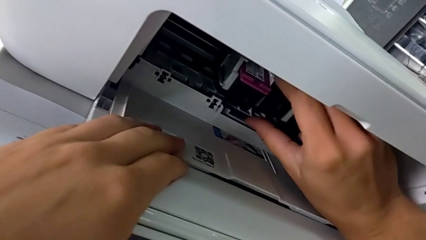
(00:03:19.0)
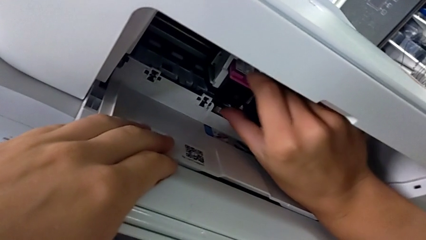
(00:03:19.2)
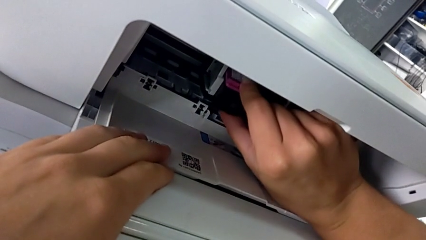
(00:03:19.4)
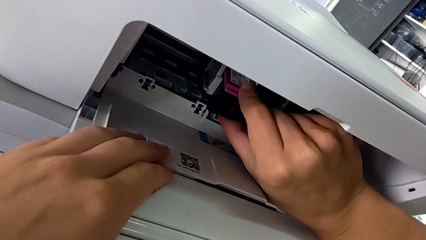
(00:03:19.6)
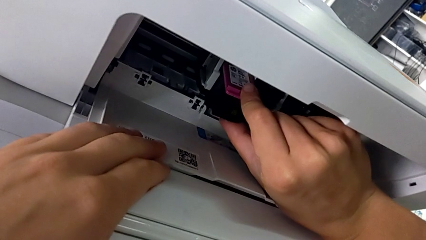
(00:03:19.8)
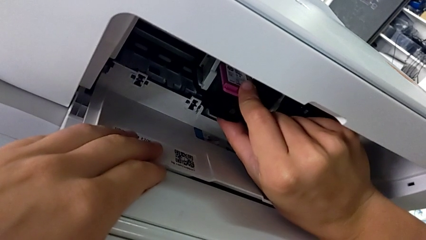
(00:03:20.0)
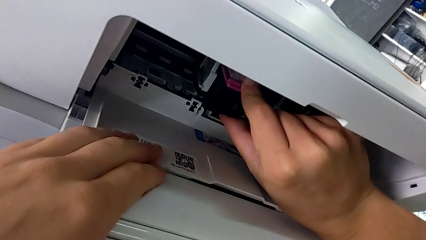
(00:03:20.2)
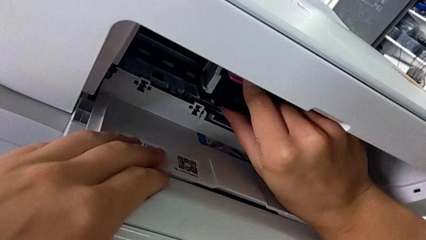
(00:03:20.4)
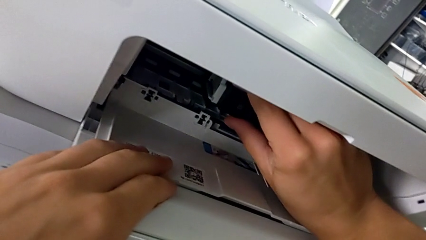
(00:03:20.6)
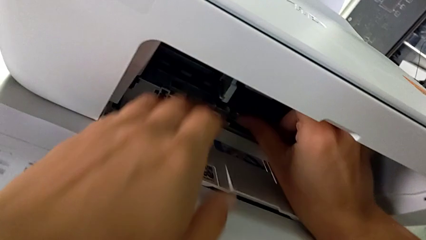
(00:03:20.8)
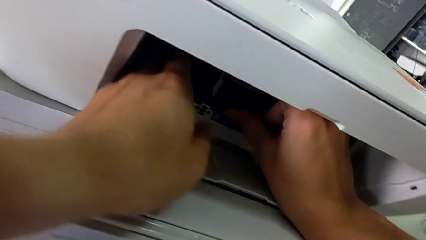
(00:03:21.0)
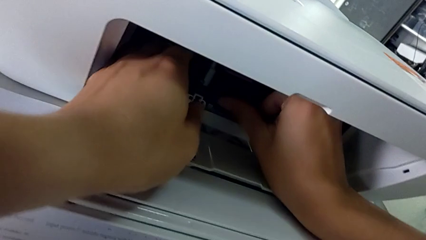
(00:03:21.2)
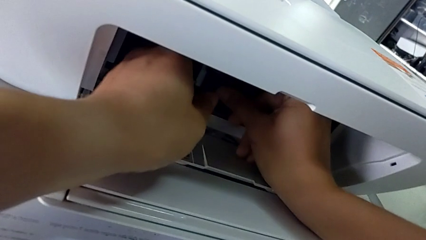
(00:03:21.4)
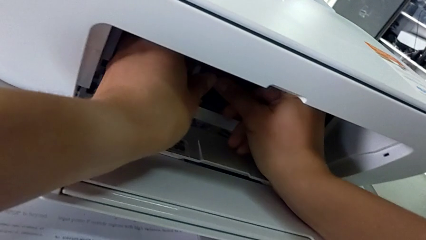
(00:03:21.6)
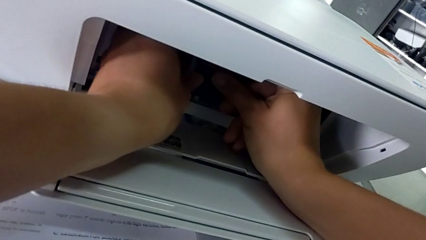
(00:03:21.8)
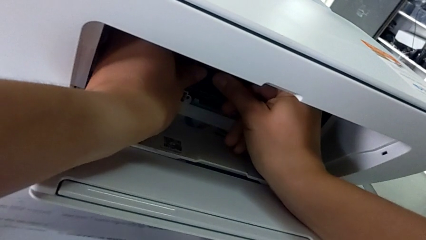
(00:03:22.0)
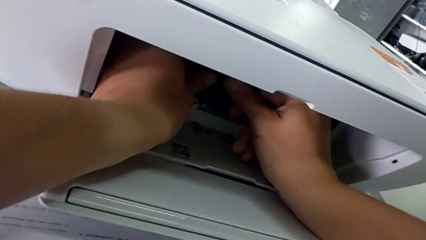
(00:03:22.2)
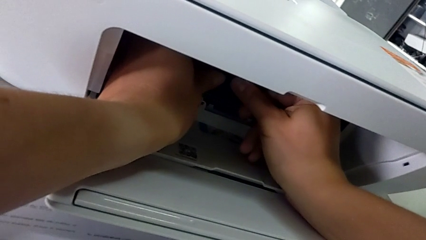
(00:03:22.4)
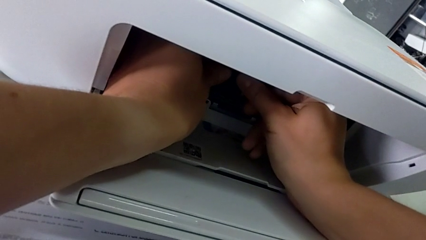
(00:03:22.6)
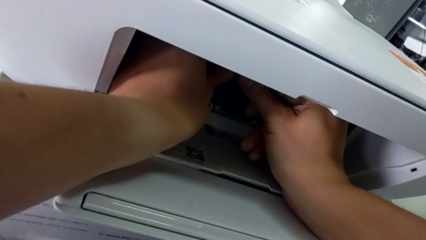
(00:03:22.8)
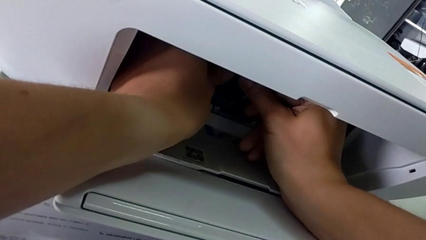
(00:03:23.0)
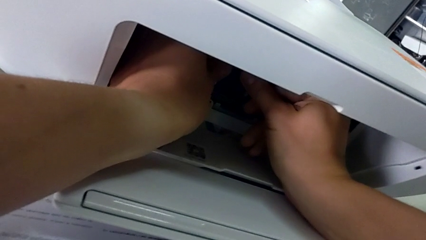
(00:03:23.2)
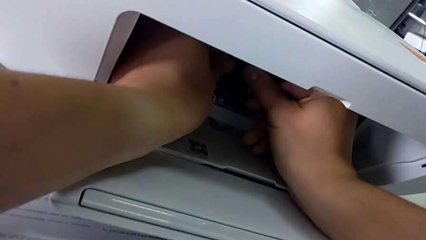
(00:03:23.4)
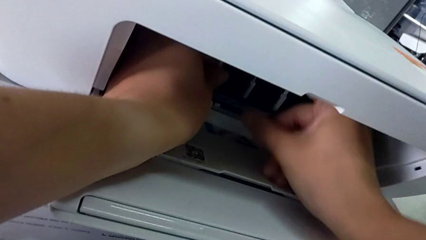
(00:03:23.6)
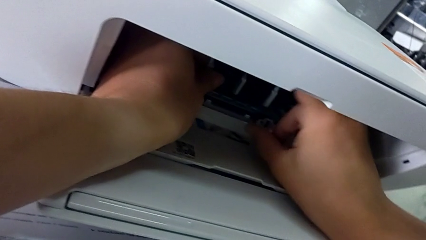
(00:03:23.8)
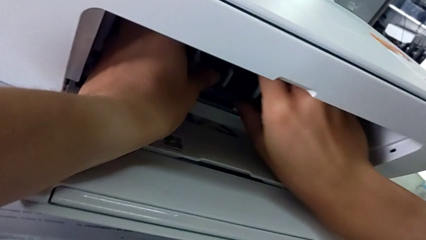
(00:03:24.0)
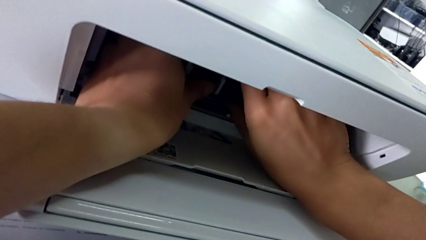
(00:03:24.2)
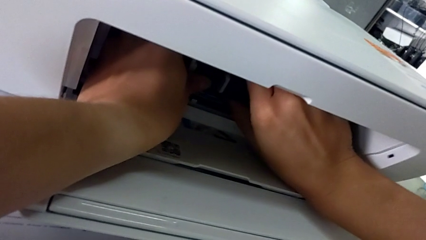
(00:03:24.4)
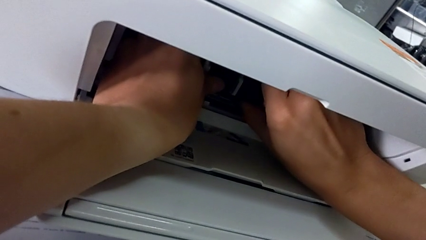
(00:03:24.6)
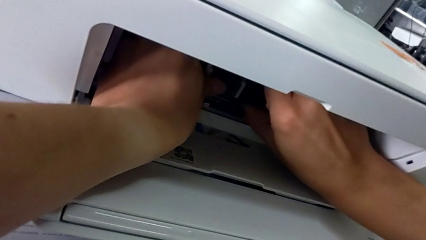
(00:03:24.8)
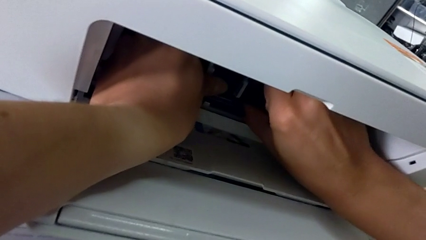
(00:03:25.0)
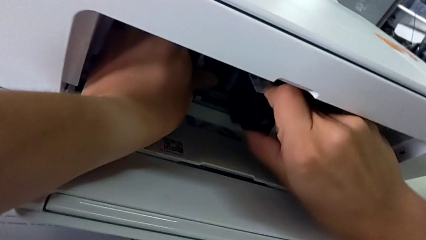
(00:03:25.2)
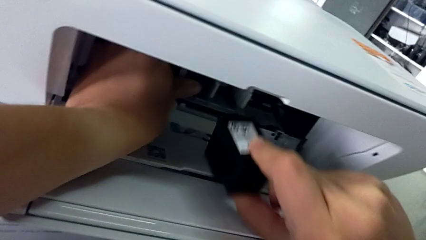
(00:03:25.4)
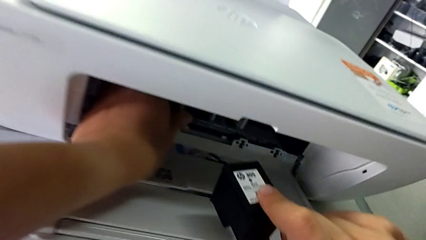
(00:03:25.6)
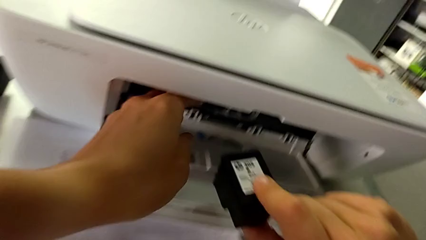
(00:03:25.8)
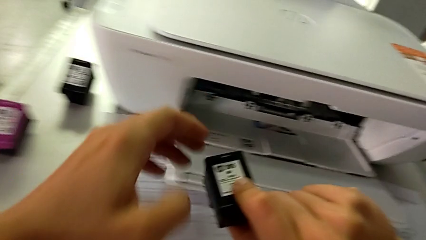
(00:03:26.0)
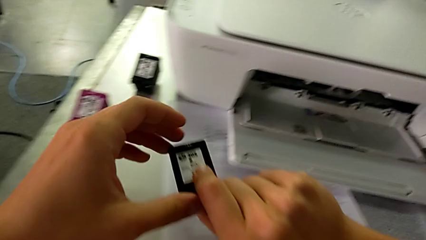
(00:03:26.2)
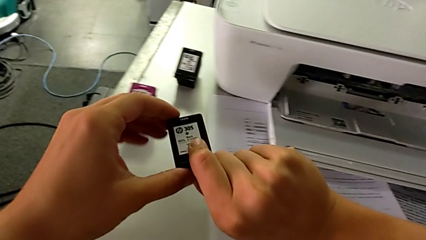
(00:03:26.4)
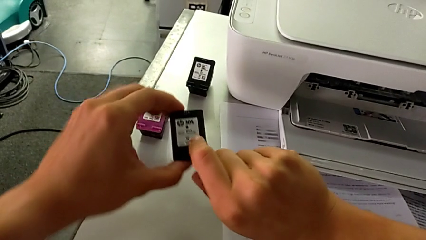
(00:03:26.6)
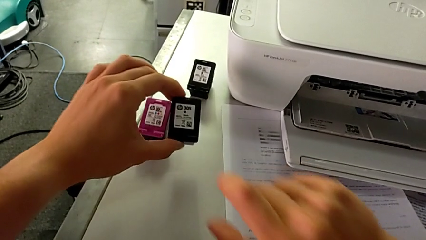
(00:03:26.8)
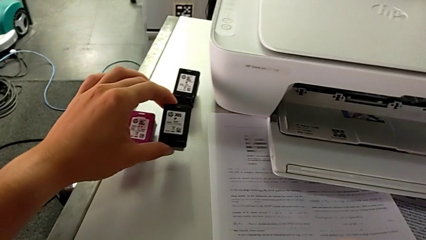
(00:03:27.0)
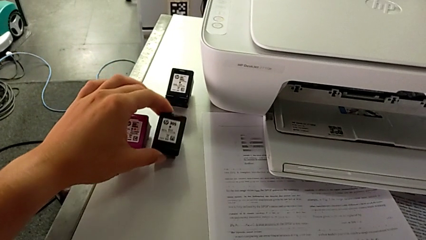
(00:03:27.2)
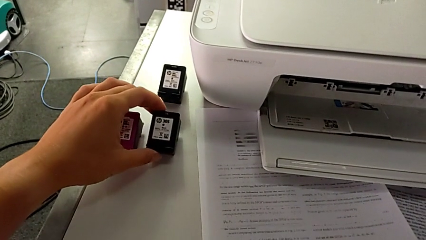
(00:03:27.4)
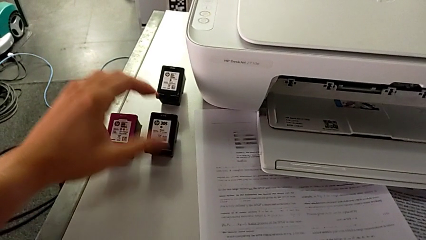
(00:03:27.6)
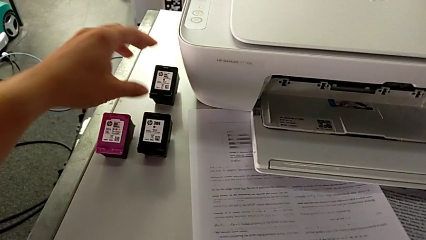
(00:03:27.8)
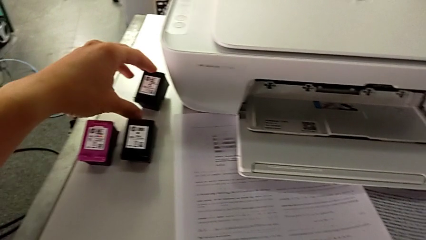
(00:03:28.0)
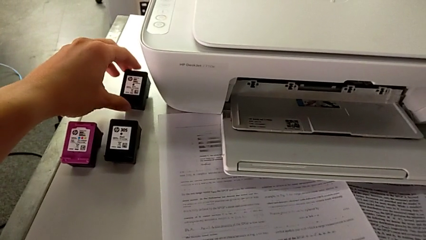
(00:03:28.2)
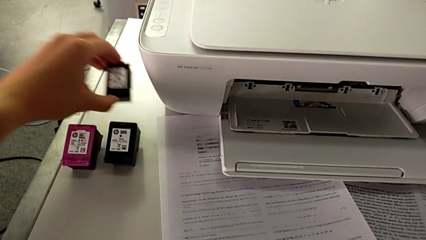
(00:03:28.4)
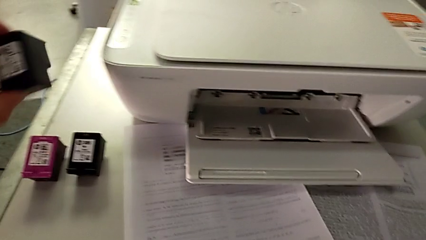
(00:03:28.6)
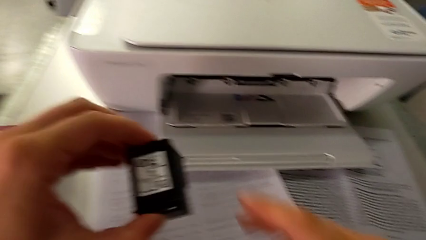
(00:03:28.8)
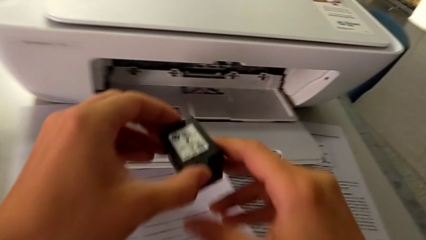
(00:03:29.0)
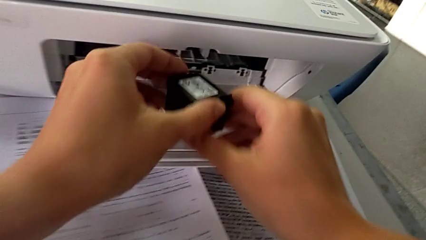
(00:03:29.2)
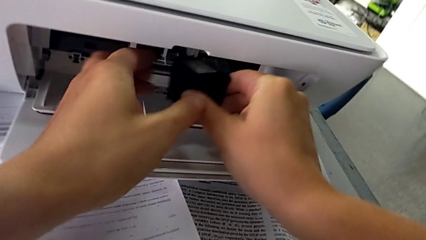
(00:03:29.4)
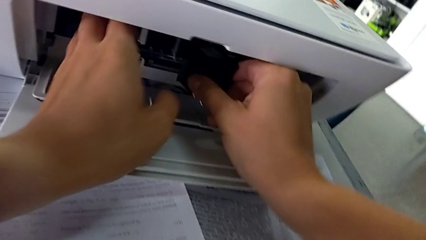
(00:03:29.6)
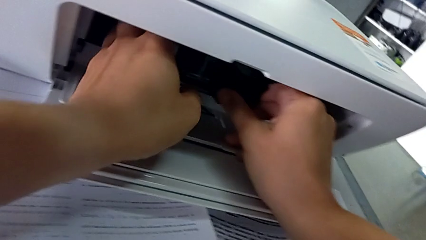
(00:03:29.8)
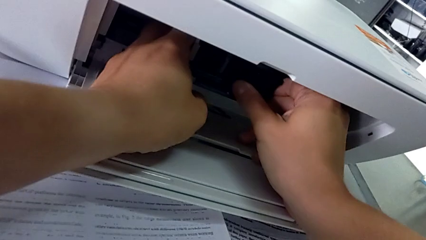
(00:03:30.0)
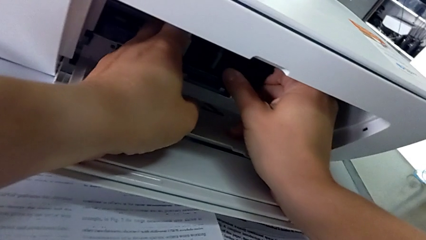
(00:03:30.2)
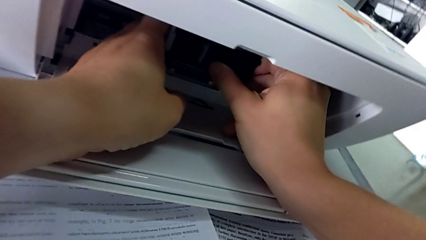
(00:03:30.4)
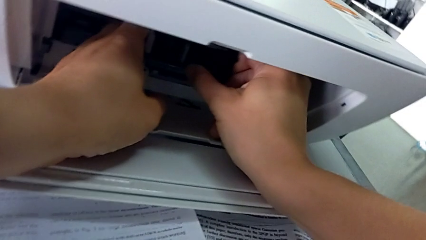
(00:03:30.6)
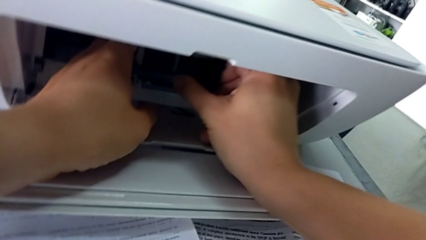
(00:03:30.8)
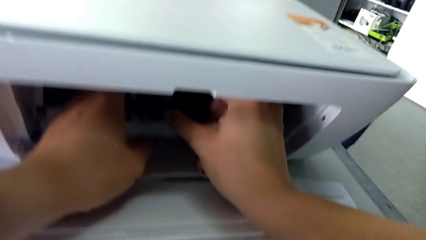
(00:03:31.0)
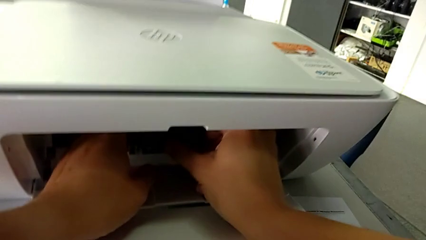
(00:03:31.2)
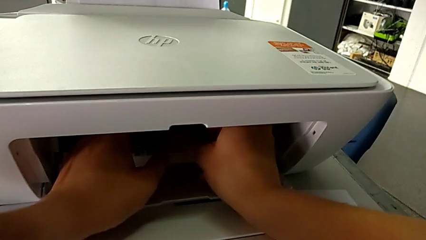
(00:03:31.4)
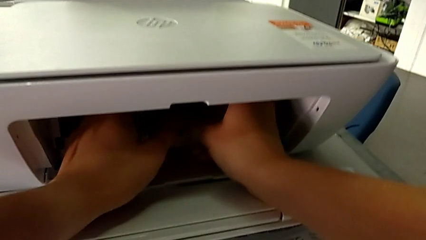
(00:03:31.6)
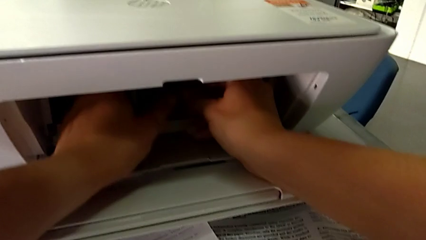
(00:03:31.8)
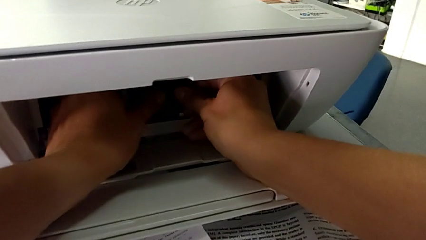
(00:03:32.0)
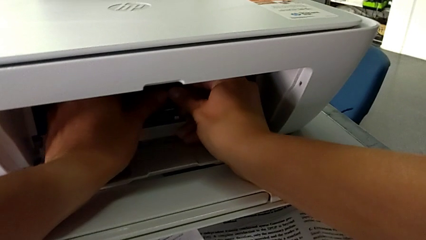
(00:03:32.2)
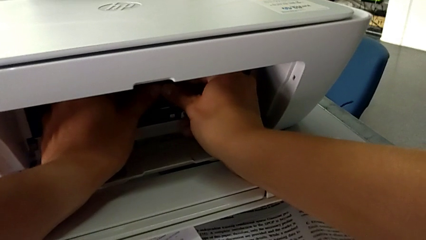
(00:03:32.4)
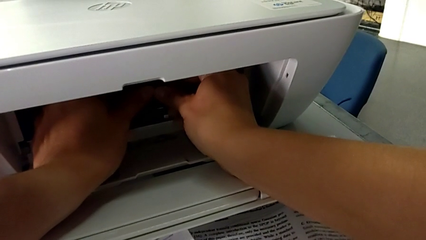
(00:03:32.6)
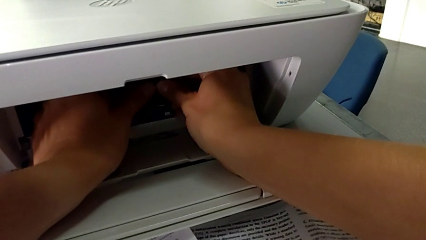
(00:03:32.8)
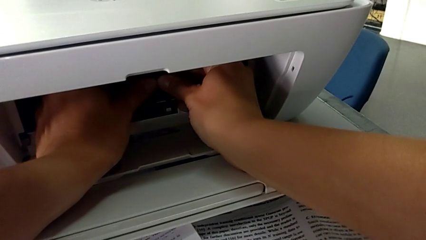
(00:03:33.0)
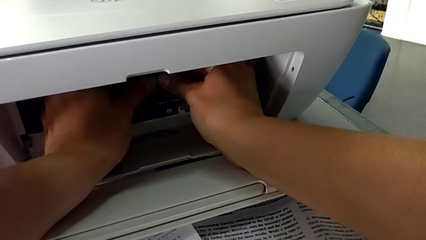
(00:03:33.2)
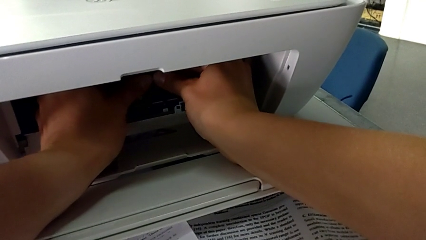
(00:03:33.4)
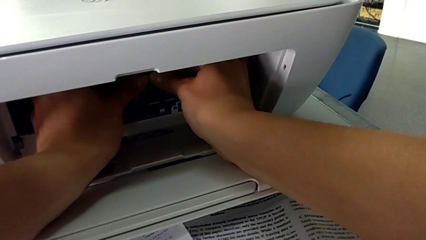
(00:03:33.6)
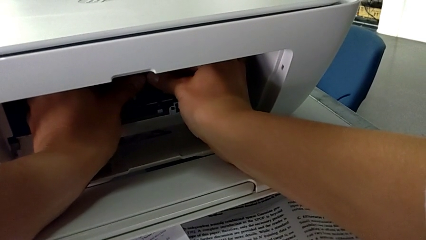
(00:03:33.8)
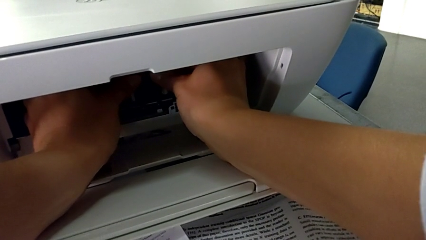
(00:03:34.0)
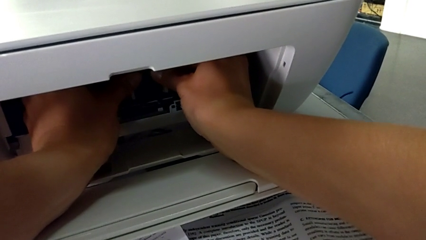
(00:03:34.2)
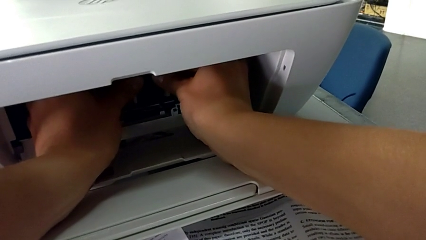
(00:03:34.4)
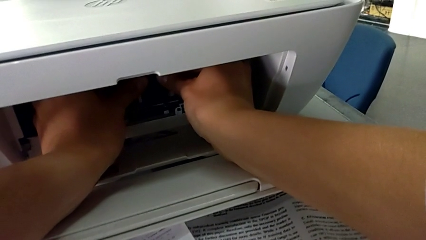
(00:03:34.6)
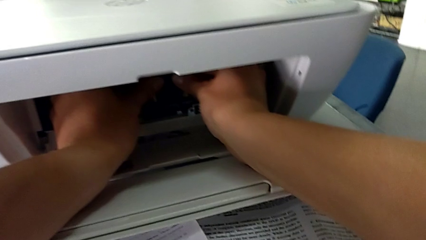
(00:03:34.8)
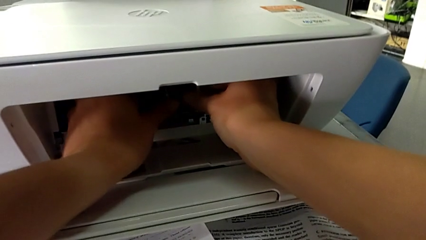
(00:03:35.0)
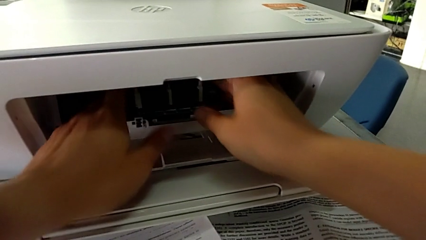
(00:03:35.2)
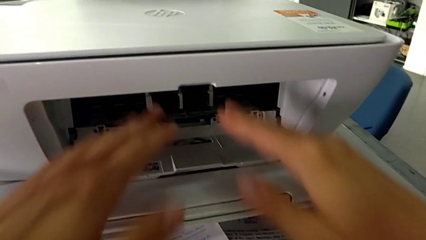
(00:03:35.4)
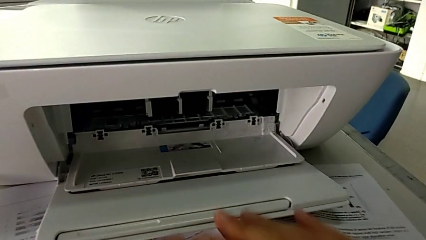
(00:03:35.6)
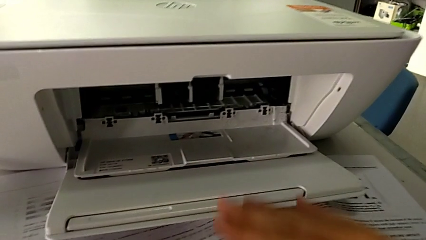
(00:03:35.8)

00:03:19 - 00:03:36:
The camera wearer is exchanging the color and black cartridge gate. They insert the ink cartridge, insert the magenta ink cartridge, withdraw the ink cartridge, withdraw the black ink cartridge, lift the ink cartridge, insert the black ink cartridge twice and insert the ink cartridge.
